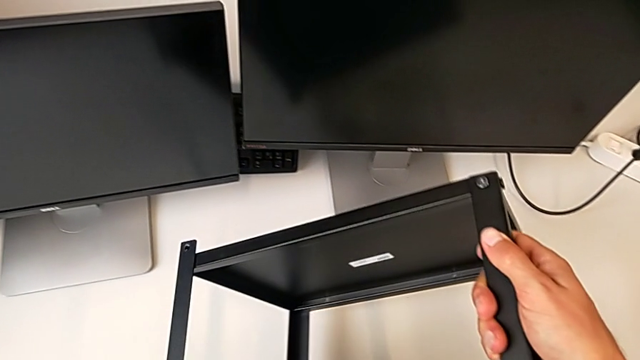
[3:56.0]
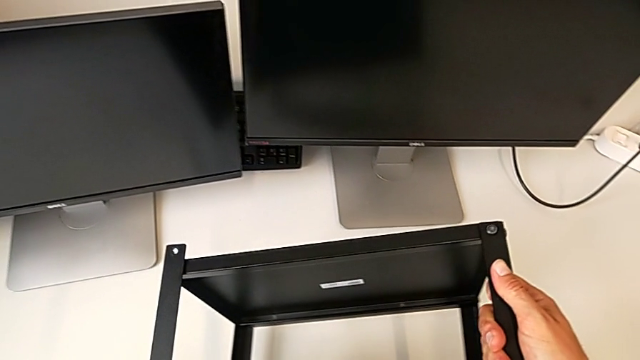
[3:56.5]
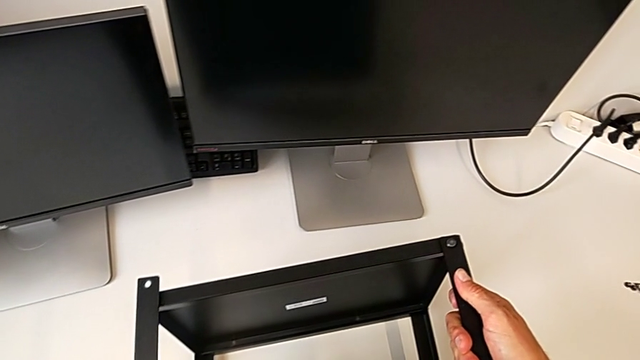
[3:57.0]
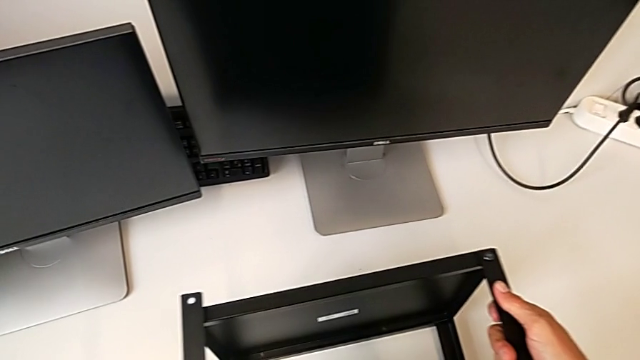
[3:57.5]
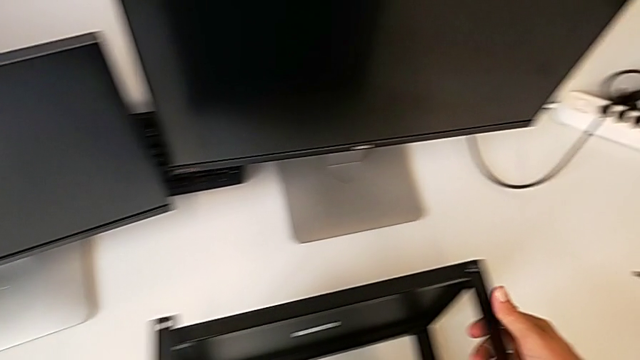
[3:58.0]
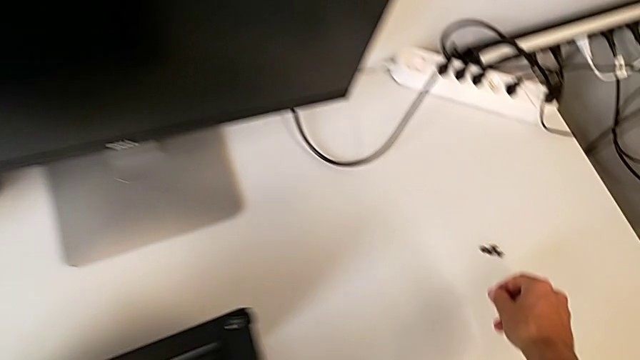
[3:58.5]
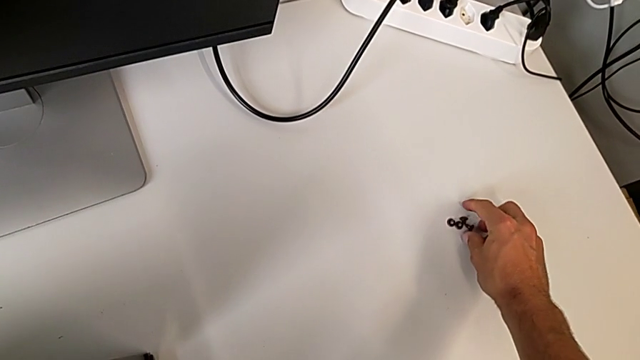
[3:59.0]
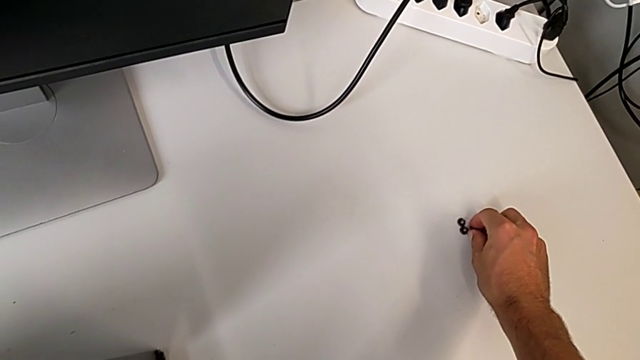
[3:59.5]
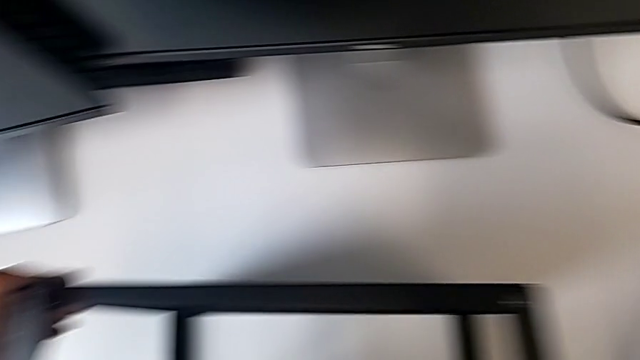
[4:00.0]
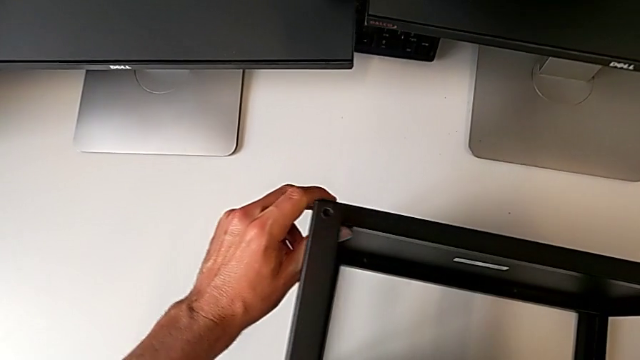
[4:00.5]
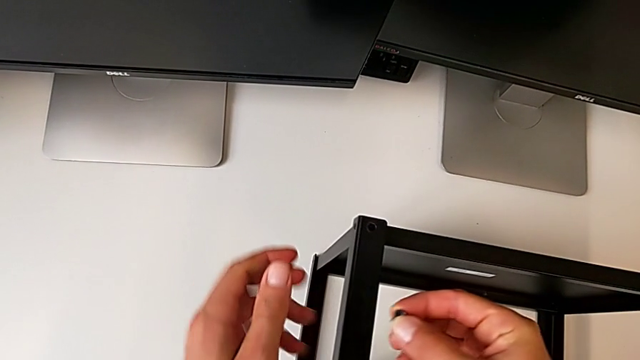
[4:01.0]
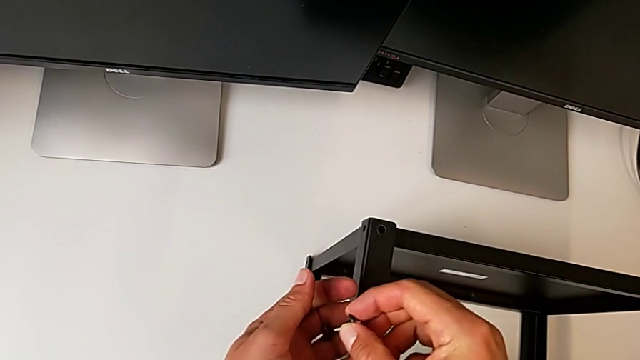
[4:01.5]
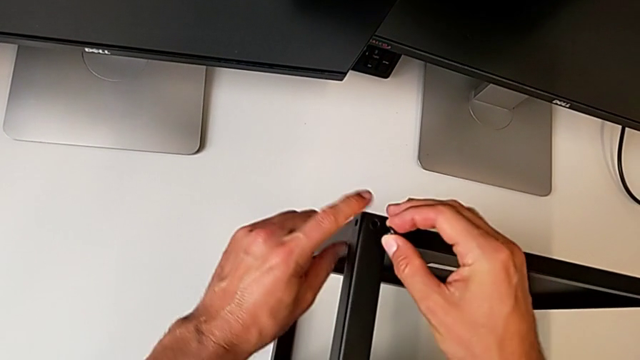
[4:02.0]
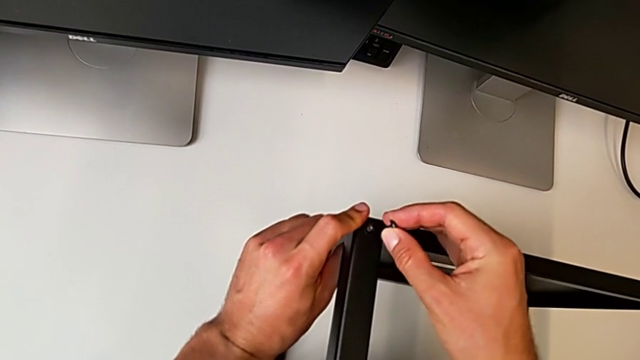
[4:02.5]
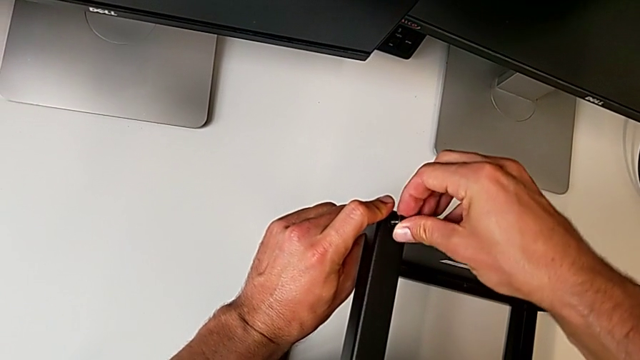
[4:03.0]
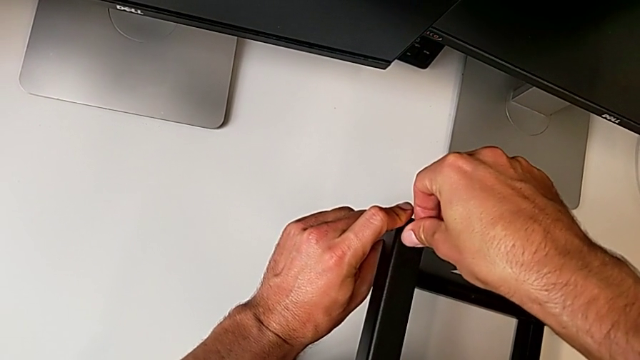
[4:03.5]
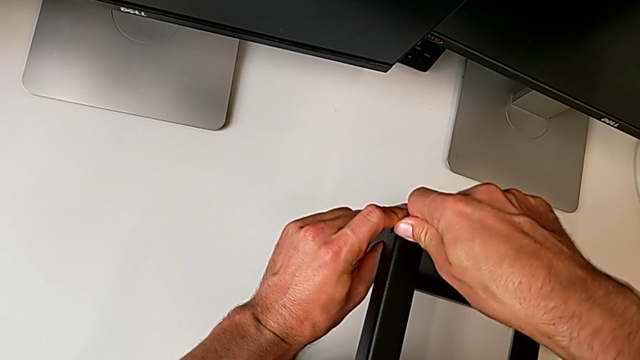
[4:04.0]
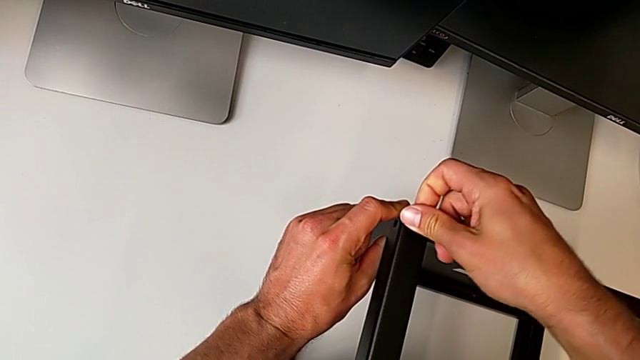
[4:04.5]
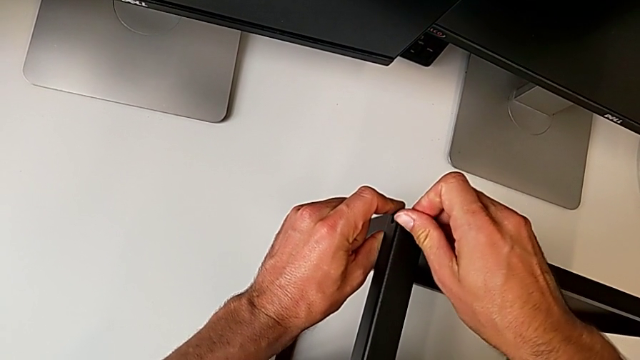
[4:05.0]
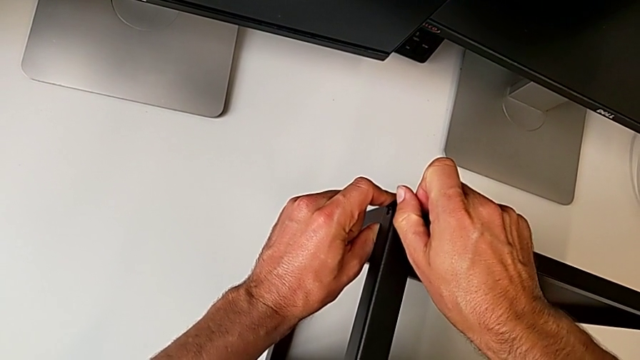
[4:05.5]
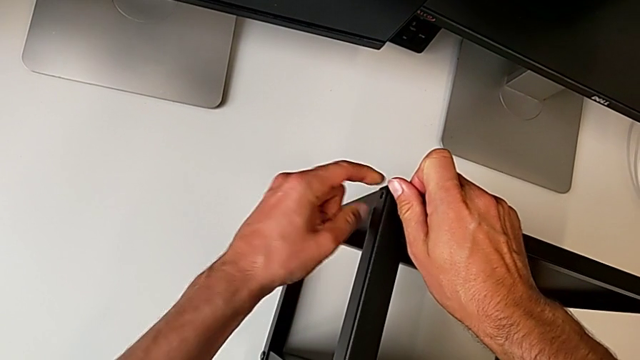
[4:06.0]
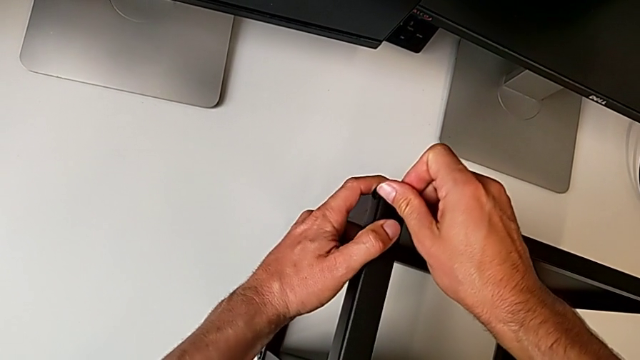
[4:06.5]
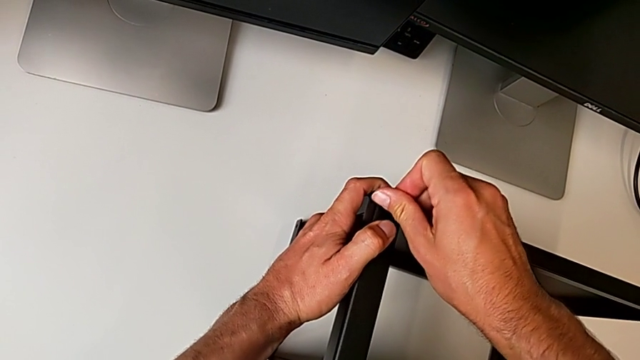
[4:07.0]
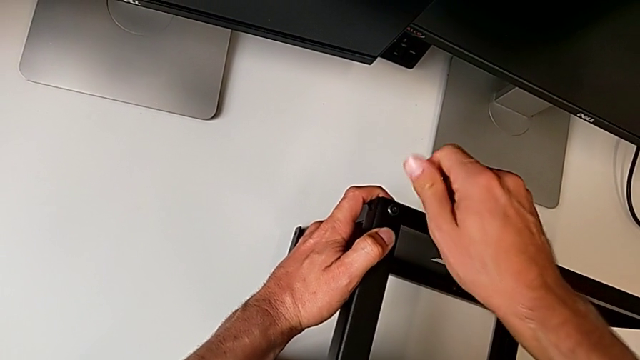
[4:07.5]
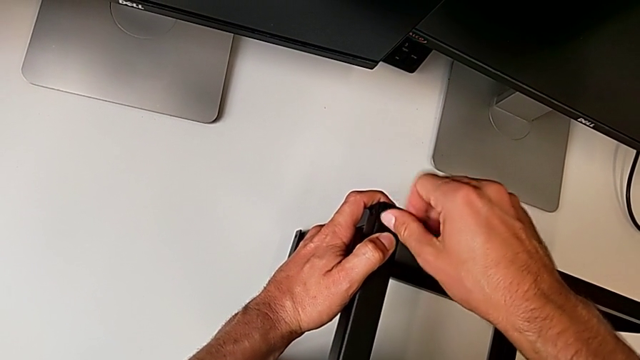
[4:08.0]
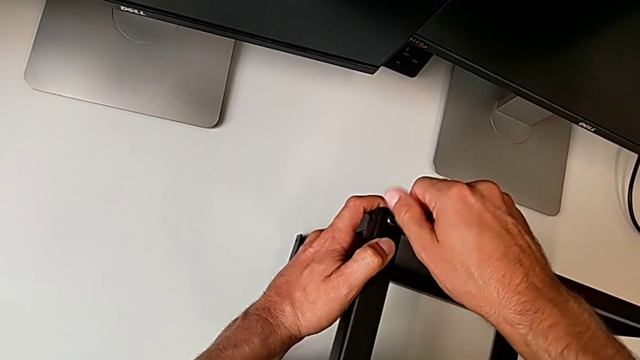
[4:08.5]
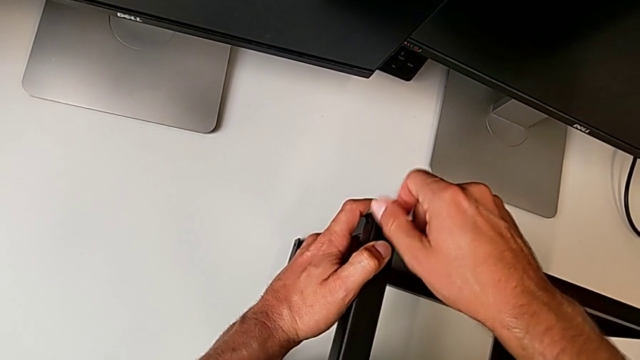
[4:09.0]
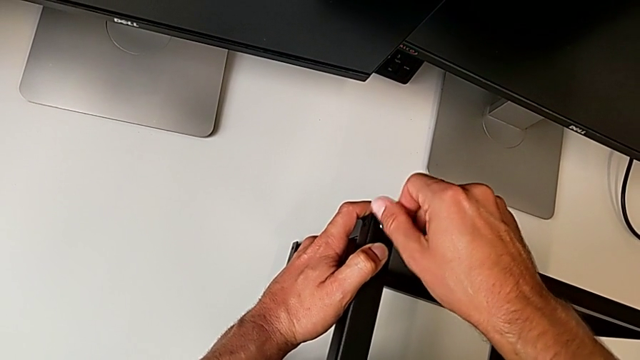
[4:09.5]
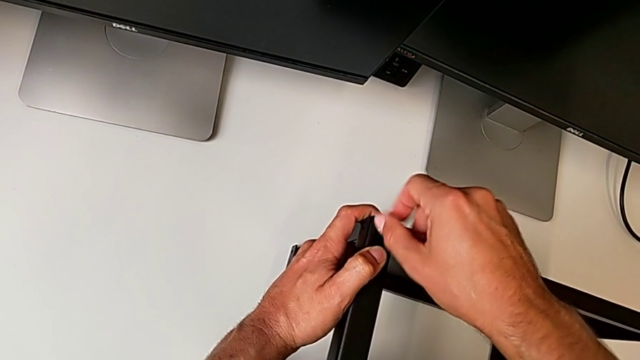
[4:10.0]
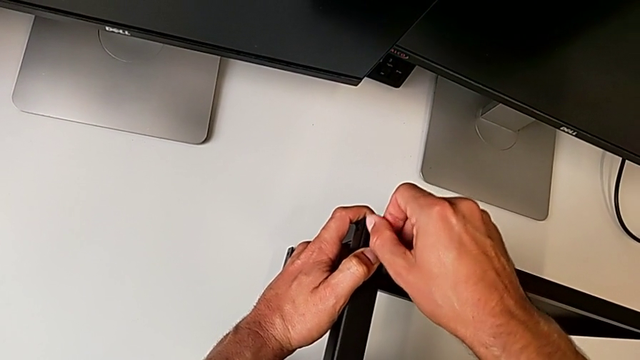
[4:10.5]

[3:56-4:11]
The camera wearer is assembling the upper shelf on the other two legs. They flip the tray and screw the first hex socket head.

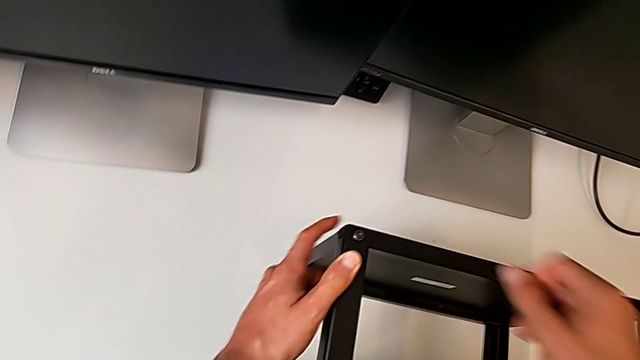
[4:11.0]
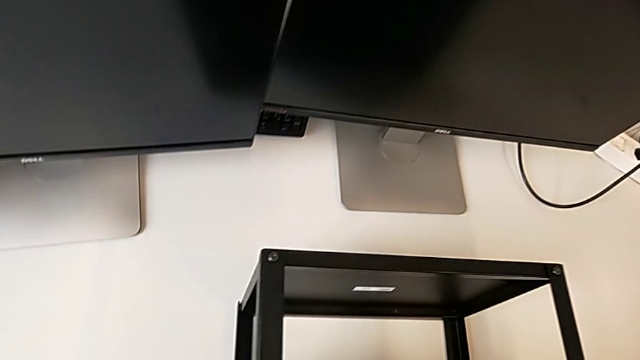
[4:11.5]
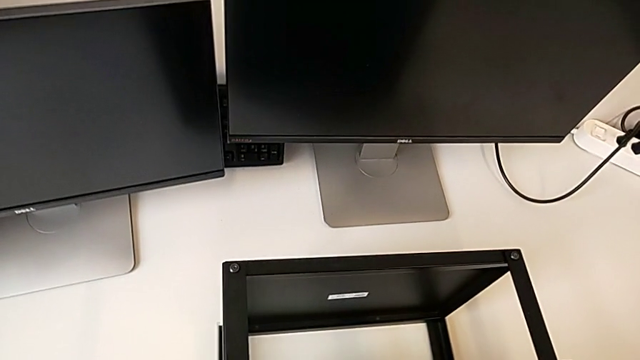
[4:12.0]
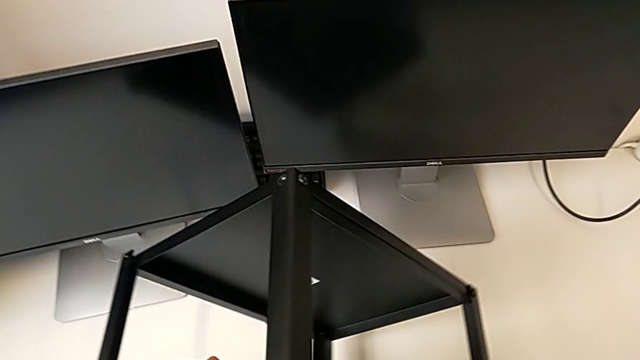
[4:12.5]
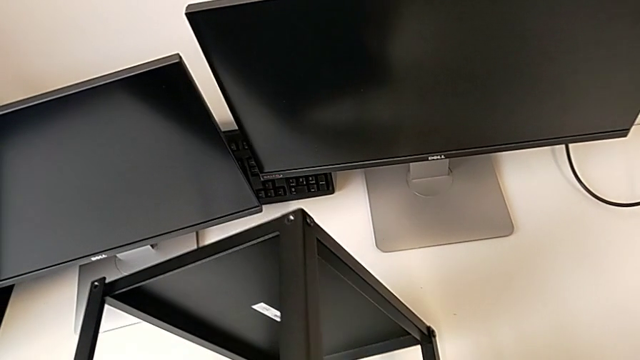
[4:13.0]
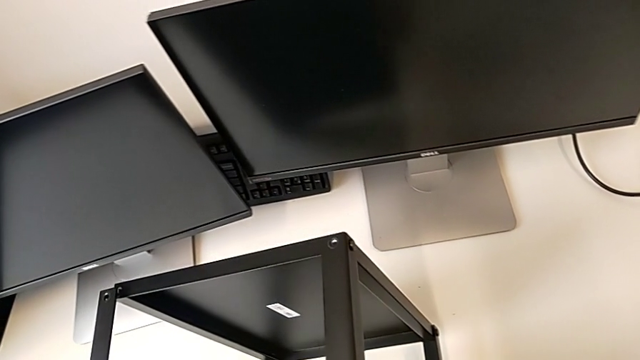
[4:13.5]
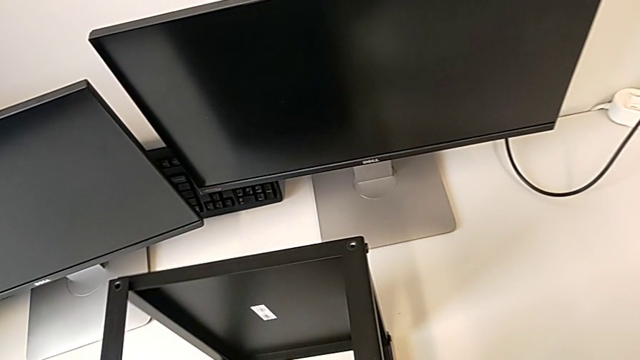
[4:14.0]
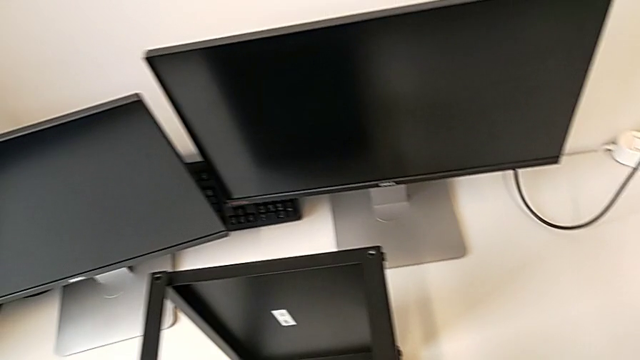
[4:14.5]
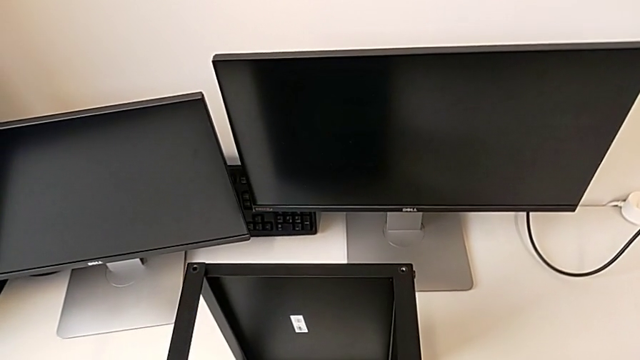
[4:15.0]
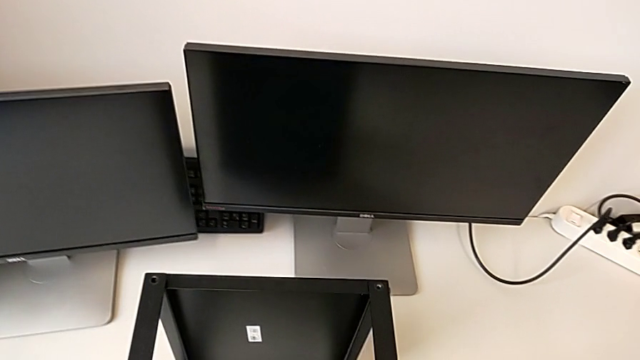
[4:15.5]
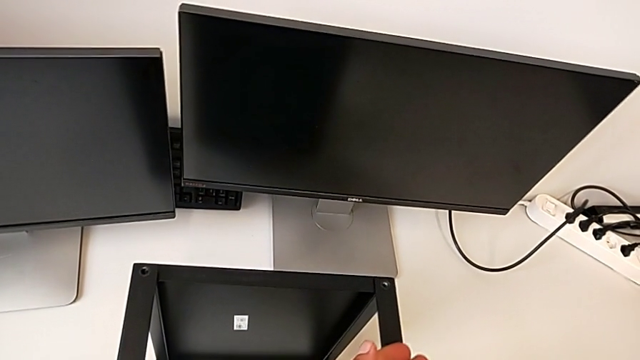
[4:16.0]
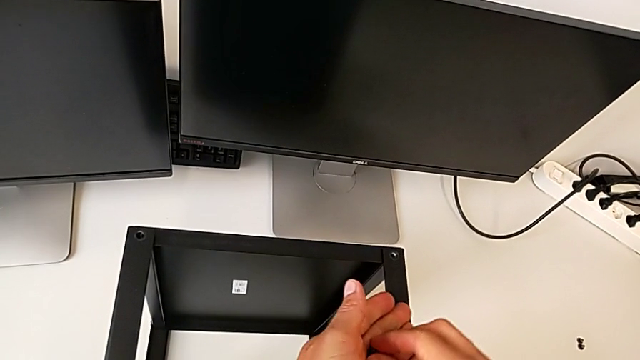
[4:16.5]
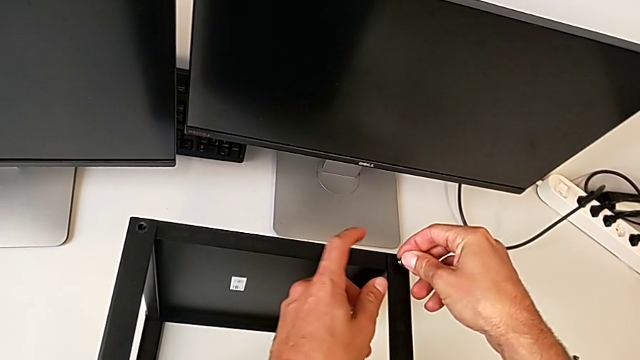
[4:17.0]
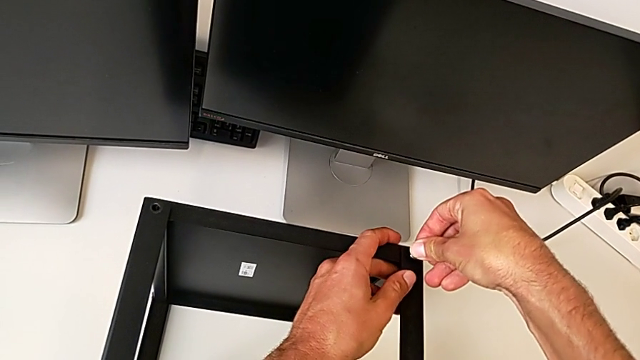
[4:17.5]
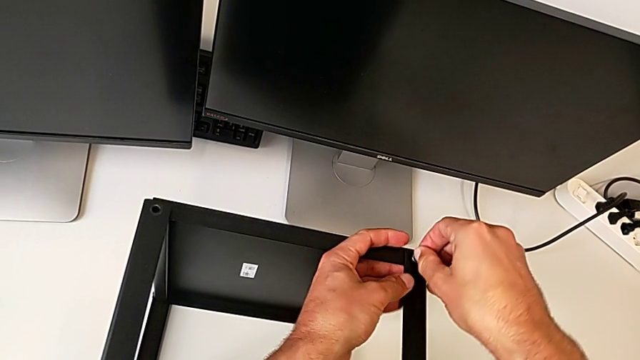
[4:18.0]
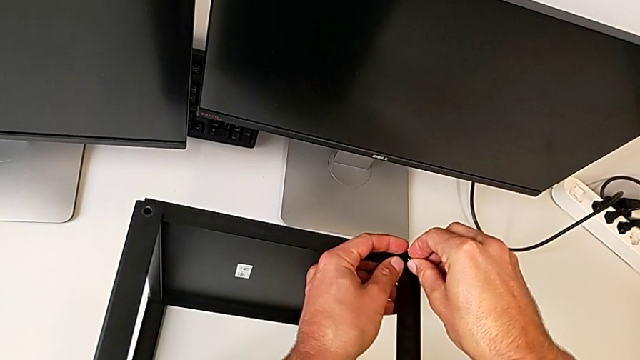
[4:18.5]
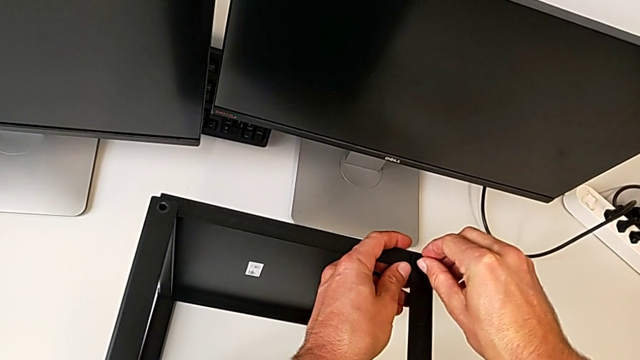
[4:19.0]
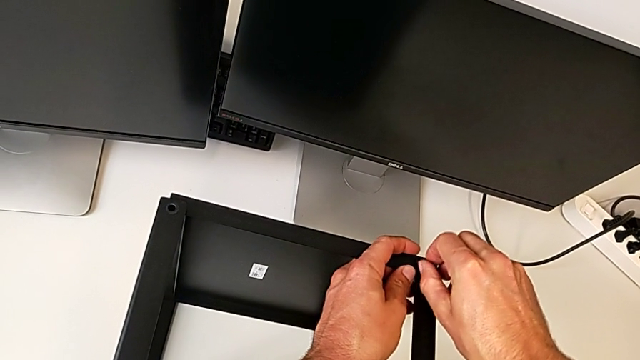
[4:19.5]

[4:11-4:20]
The camera wearer is assembling the upper shelf on the other two legs. They begin to screw the second hex socket head.
